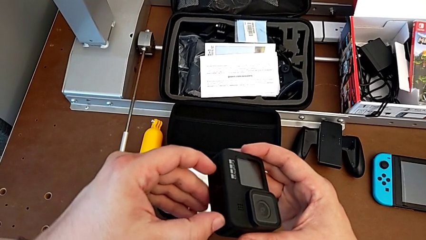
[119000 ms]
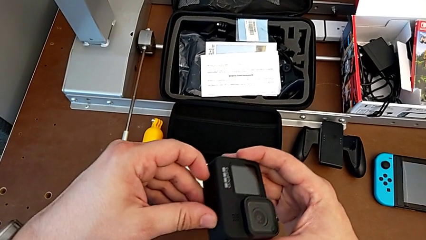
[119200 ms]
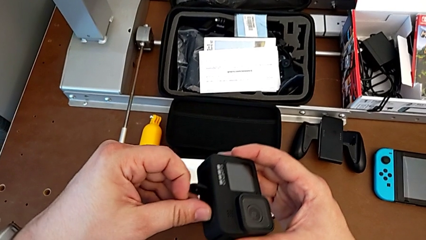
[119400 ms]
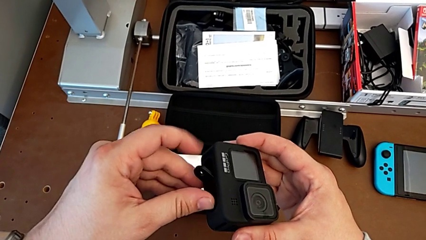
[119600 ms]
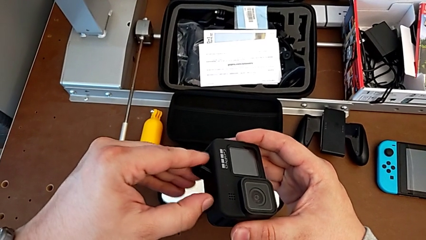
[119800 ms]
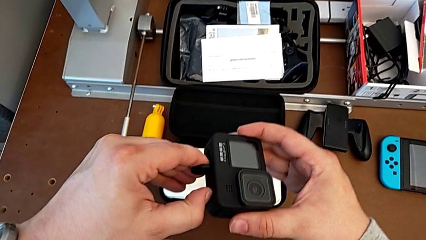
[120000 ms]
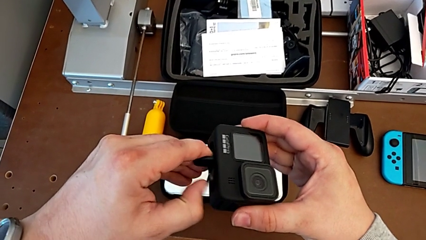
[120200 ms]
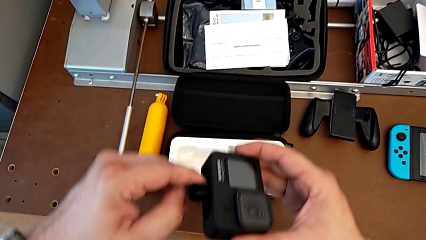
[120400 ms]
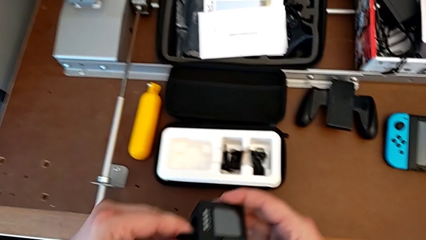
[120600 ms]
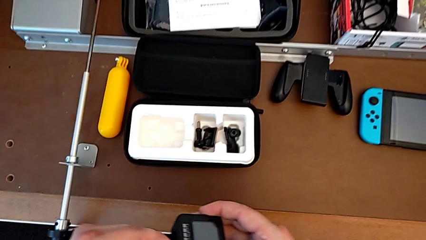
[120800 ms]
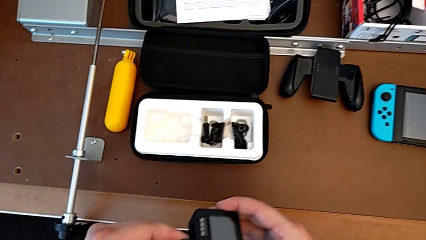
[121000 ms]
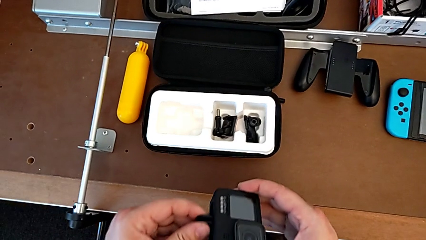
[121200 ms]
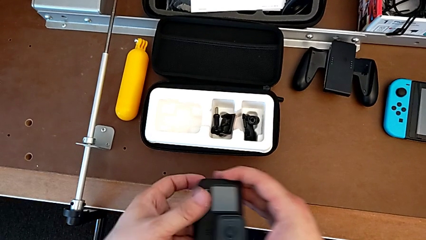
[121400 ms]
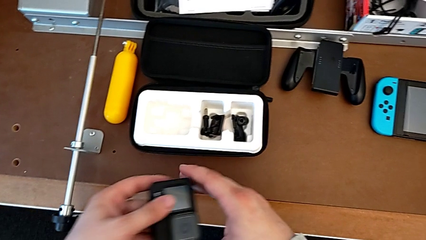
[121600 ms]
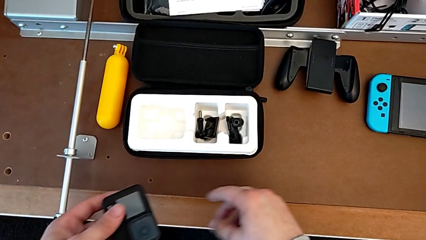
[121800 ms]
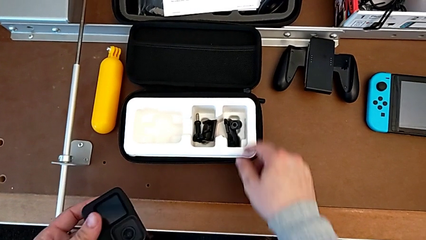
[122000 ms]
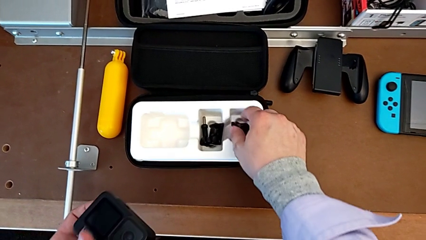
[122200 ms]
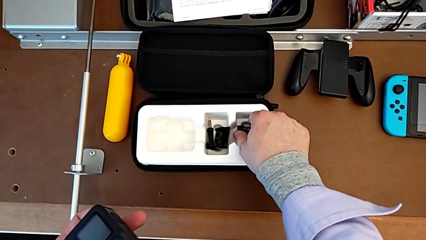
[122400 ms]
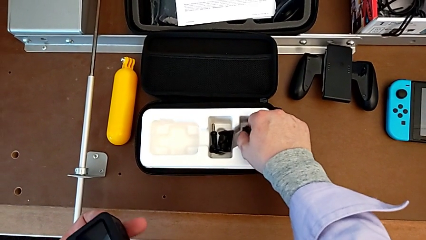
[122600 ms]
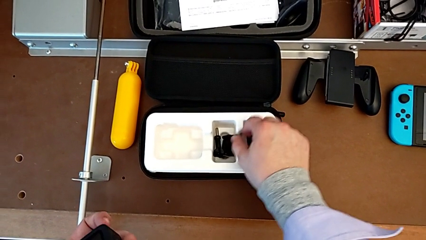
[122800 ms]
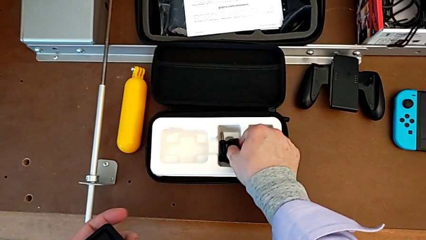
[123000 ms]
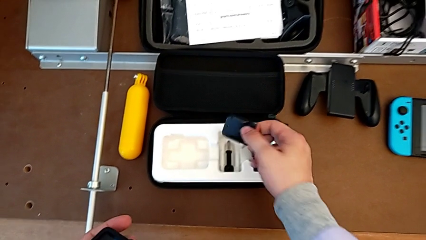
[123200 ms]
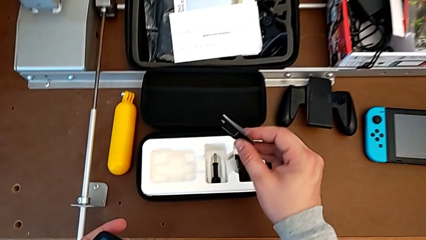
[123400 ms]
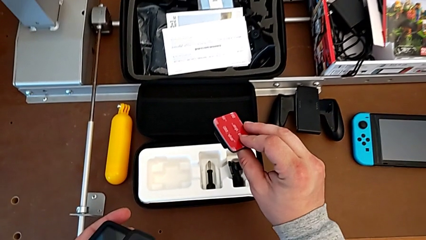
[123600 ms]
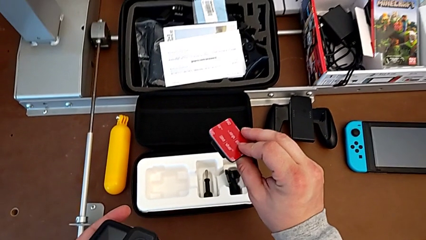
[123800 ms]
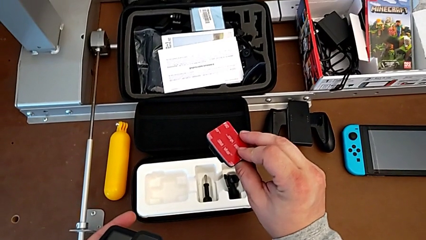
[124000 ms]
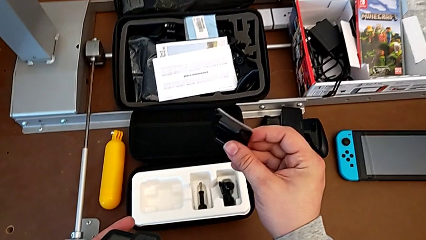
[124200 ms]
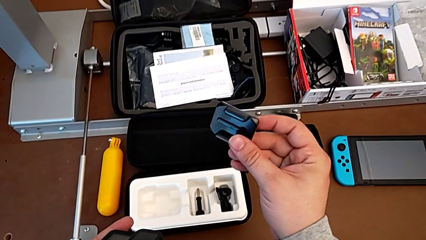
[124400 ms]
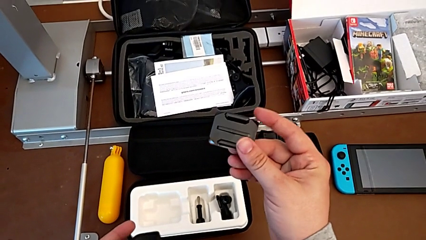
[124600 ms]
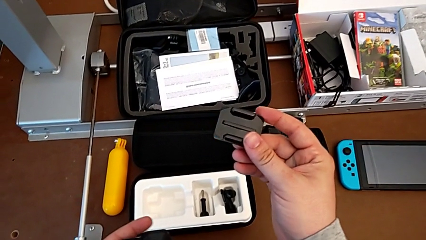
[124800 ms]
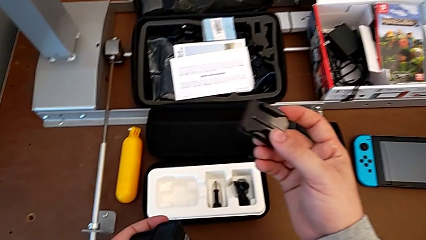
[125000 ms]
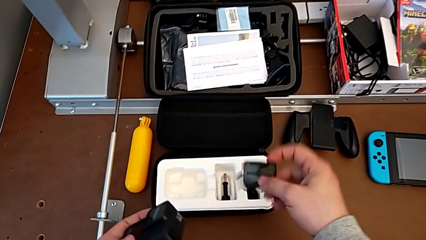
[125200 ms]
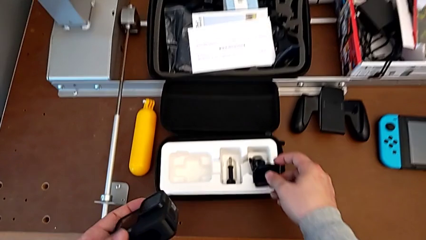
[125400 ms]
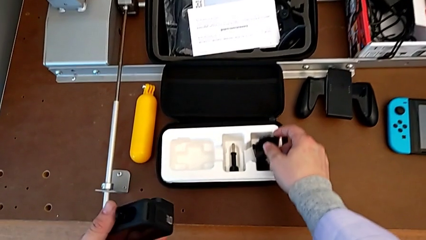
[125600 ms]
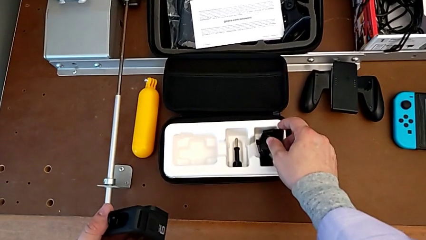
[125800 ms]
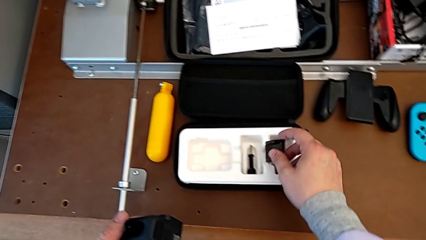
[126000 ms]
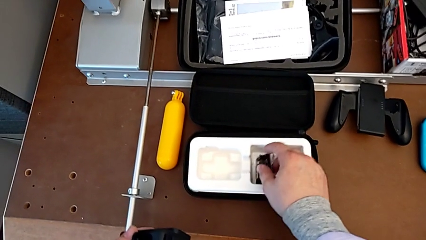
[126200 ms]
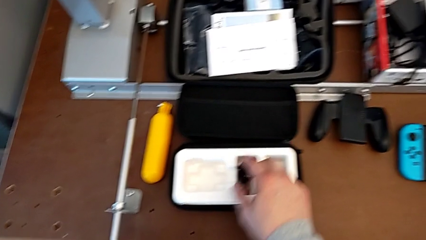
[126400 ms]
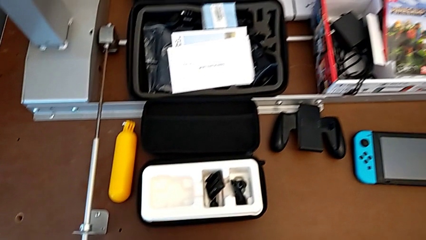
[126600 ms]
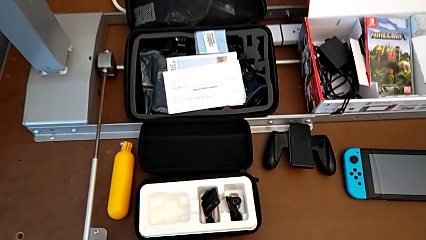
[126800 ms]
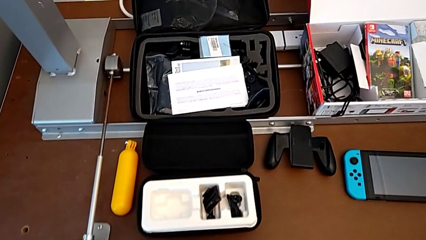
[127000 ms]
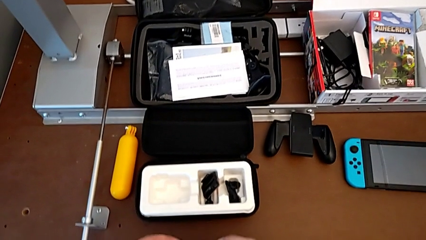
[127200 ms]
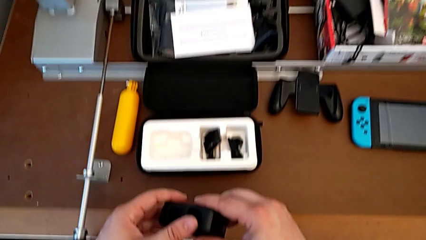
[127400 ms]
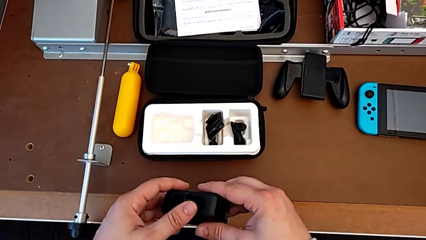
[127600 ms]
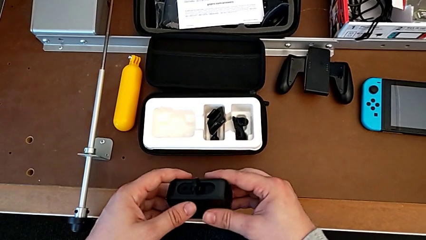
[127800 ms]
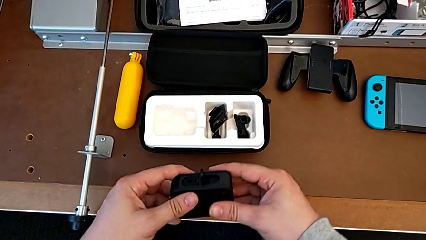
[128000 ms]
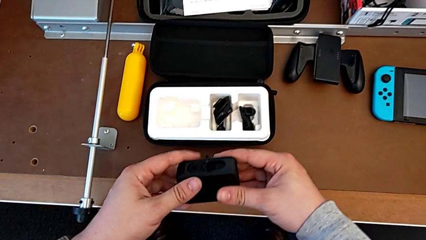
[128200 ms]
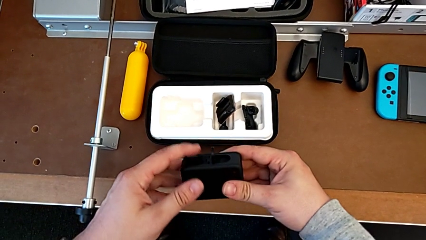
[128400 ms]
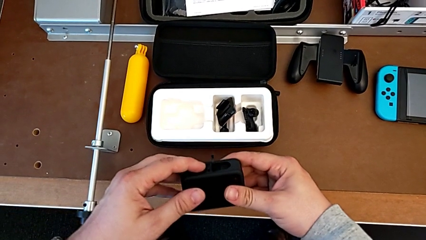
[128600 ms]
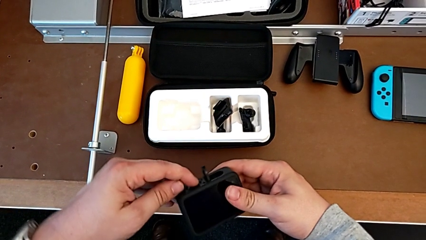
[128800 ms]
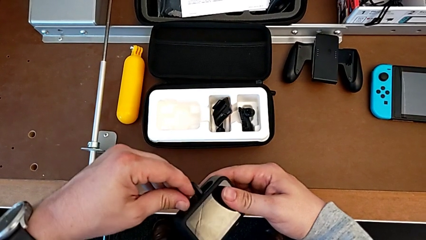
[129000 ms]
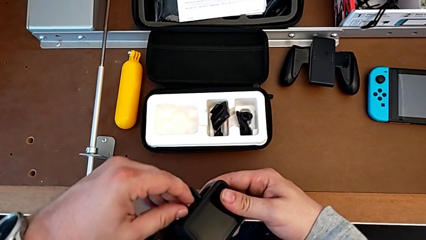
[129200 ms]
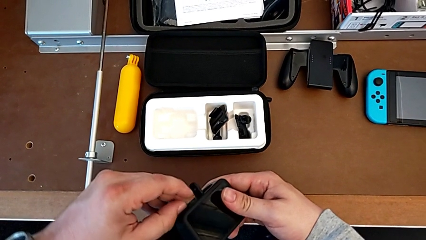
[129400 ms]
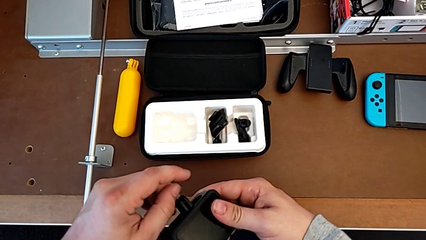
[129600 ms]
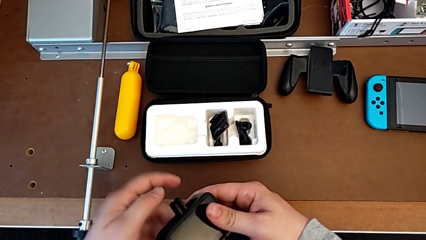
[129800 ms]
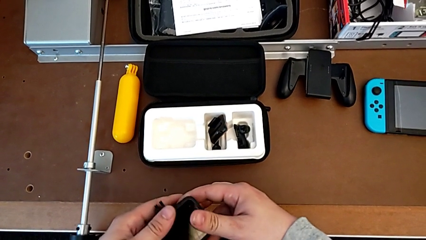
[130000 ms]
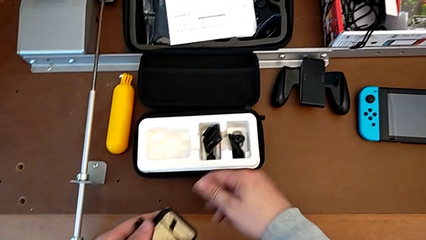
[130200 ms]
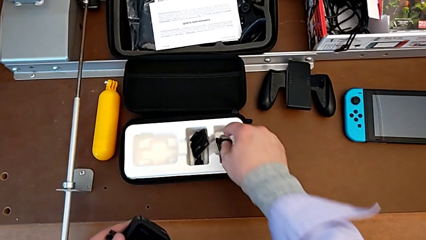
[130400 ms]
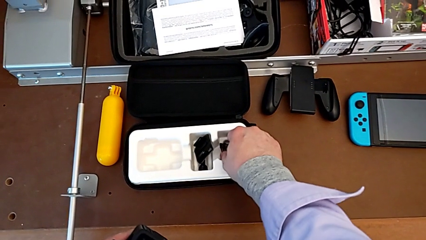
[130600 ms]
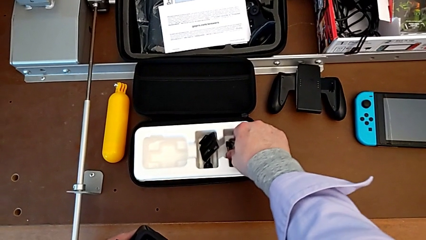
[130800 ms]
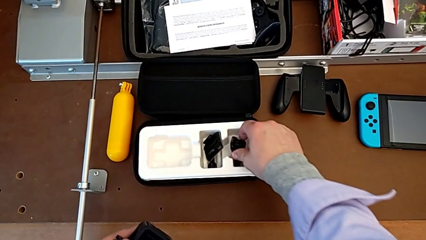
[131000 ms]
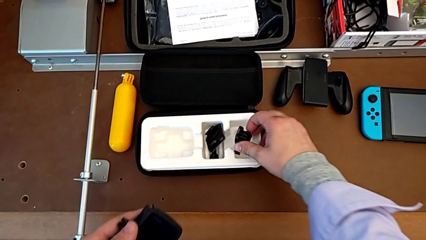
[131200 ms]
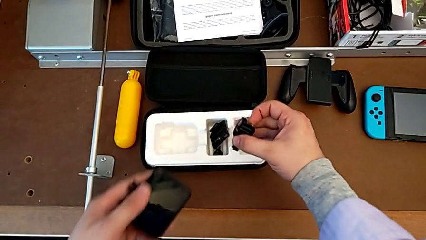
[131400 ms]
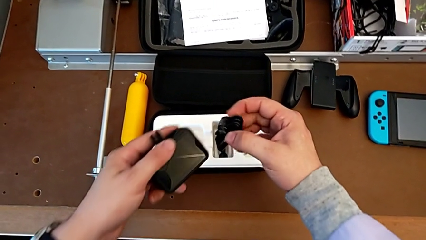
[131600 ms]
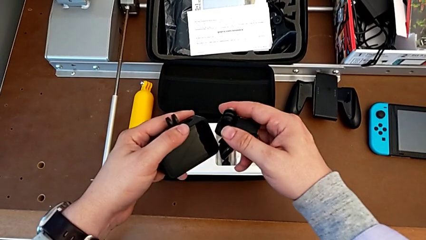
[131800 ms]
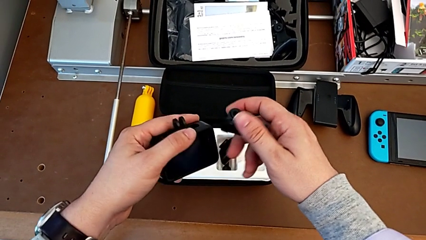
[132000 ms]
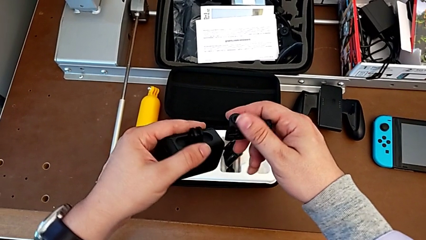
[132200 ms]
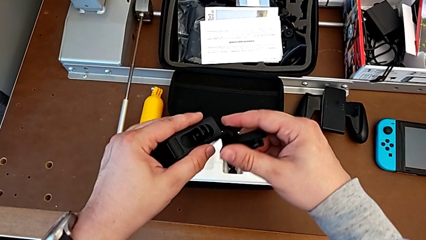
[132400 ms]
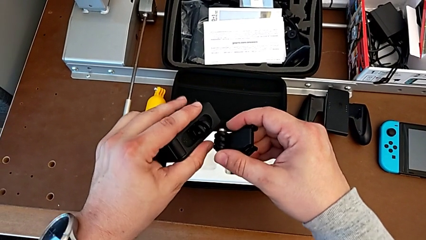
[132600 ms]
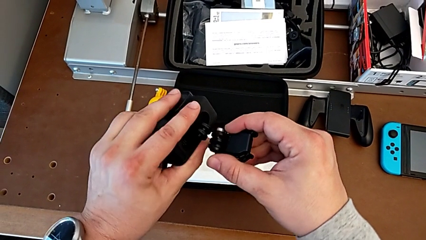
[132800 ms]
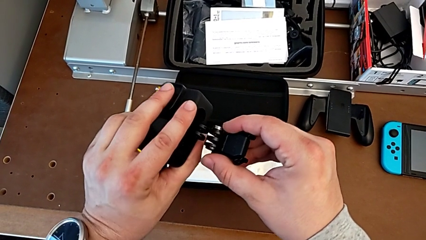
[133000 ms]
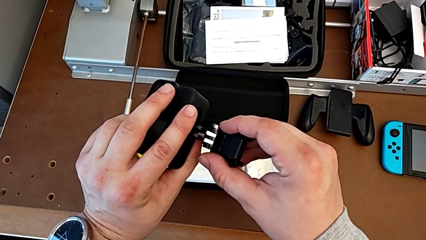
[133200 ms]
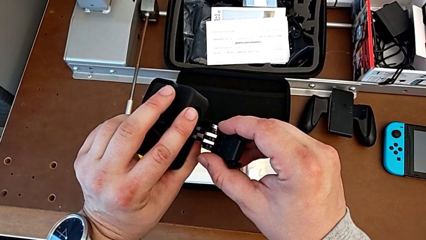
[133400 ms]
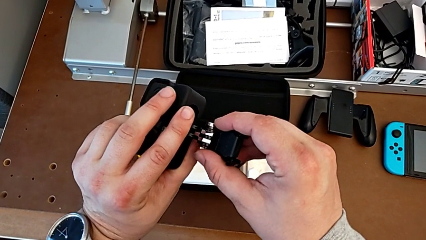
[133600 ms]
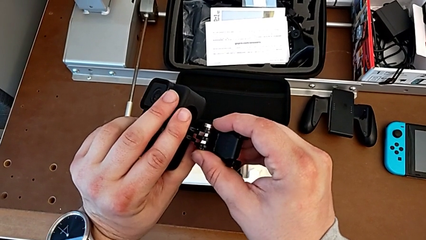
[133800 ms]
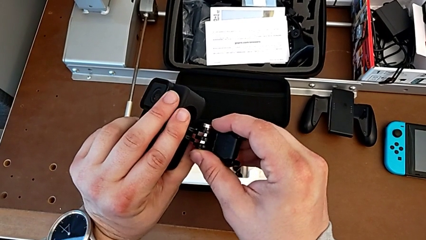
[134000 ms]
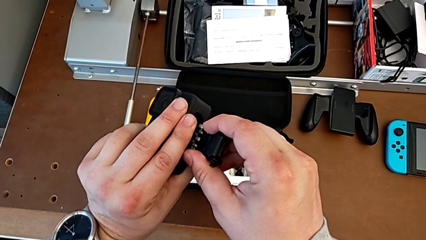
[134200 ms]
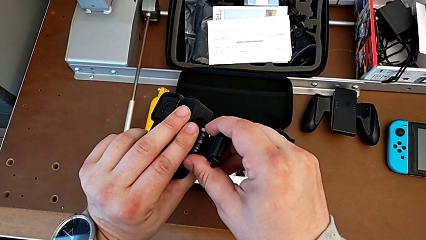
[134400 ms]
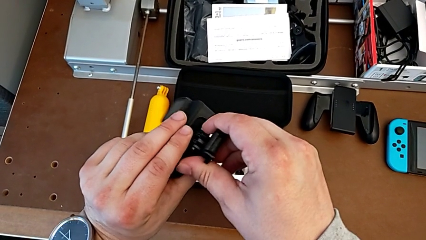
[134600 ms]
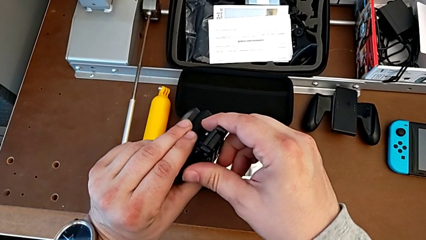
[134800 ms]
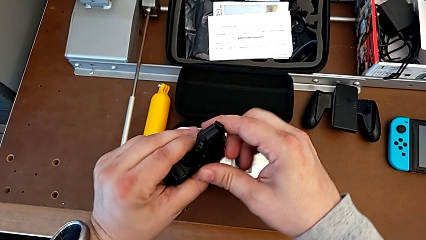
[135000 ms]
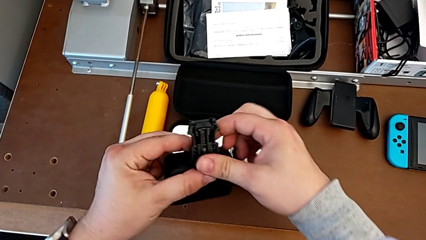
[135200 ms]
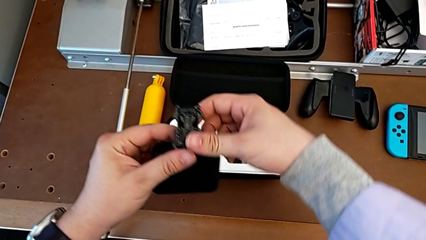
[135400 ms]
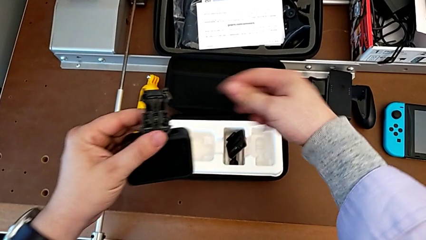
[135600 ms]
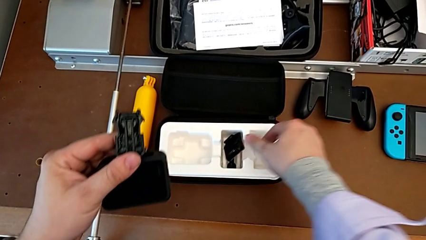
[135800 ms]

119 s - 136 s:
The camera wearer is mounting the peg of the GoPro. They pull the mounting peg, wrongly grab and place it, grab the GoPro, pull the mounting peg, lift it and pull it.
